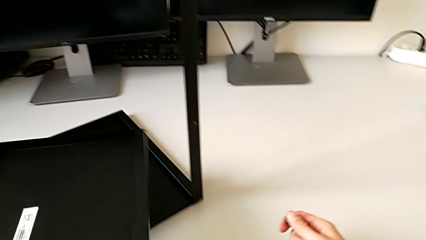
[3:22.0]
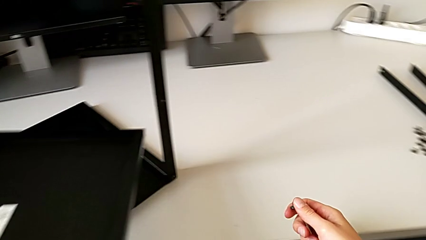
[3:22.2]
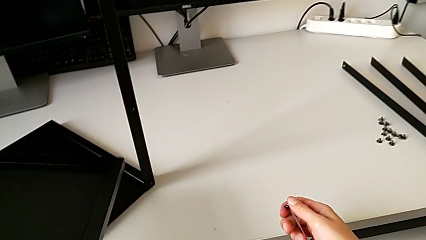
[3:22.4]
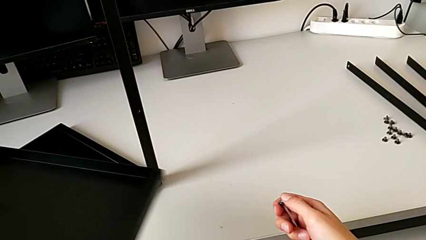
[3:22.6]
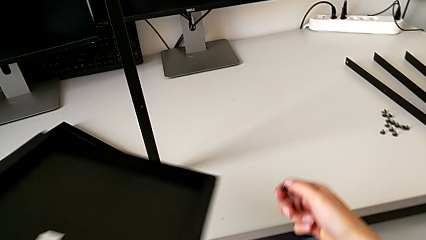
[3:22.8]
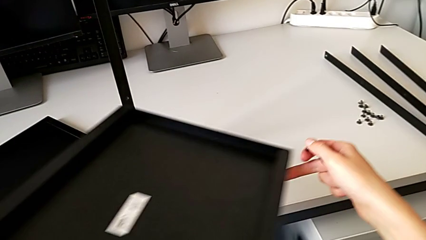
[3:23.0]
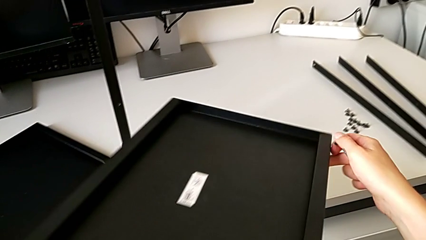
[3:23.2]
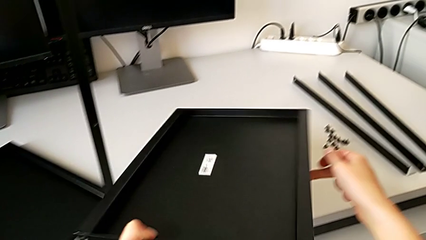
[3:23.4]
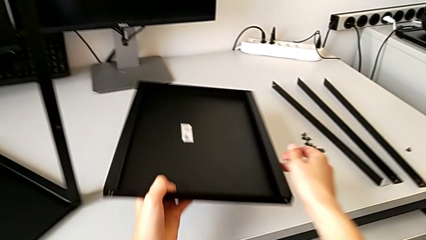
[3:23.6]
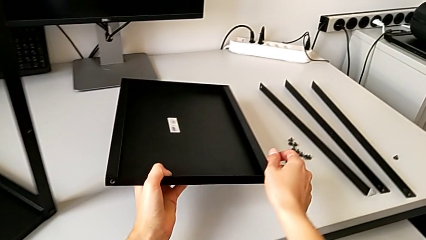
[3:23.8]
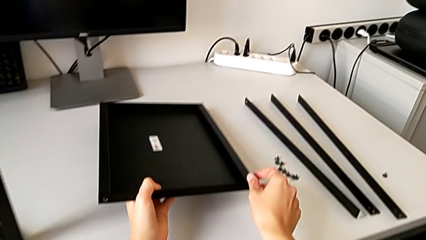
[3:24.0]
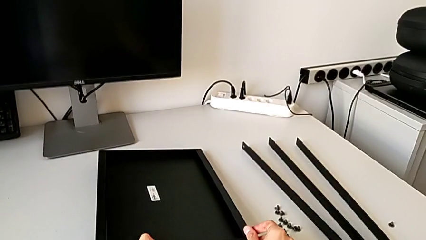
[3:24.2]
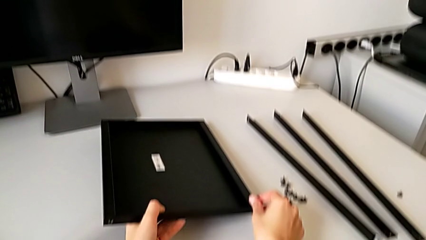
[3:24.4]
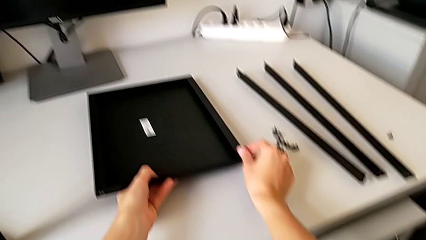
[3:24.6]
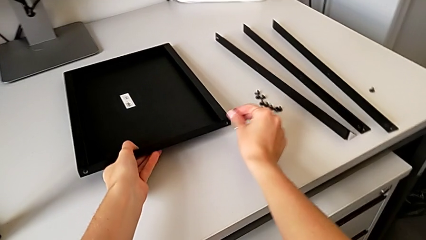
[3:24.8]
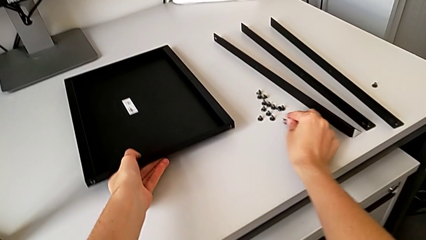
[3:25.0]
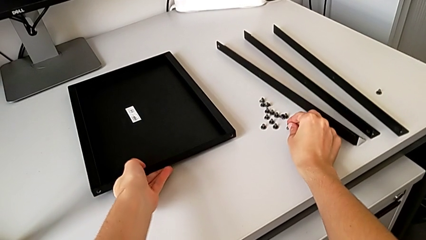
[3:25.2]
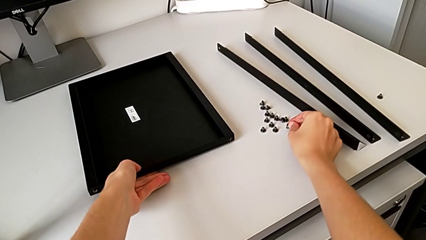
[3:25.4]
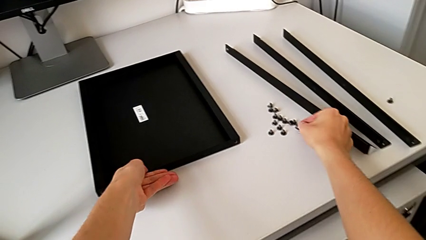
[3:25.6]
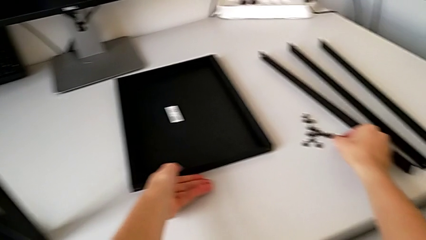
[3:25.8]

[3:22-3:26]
The camera wearer is disassembling the shelf. They place the bottom tray with the left hand and place the hex socket head with the right hand.

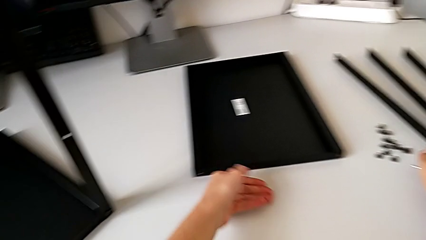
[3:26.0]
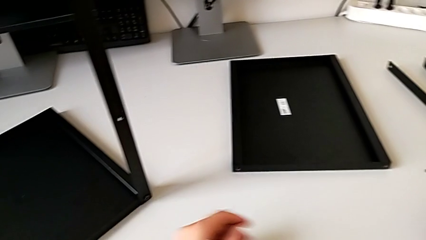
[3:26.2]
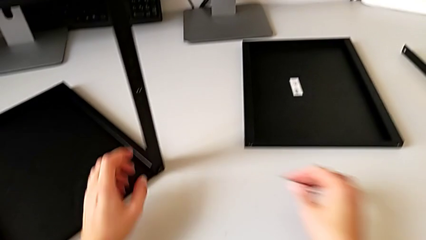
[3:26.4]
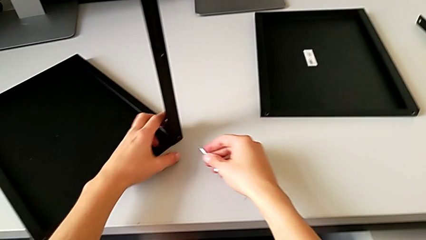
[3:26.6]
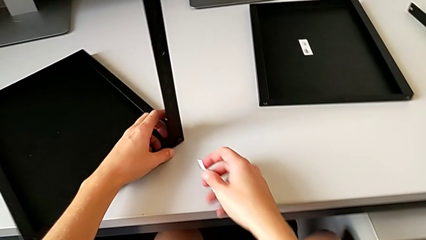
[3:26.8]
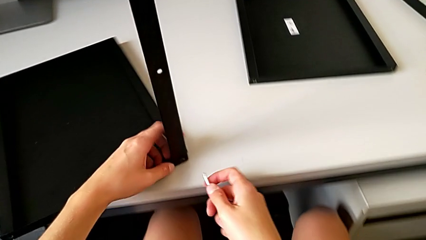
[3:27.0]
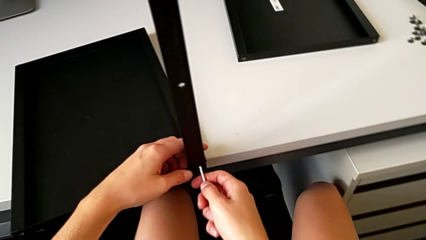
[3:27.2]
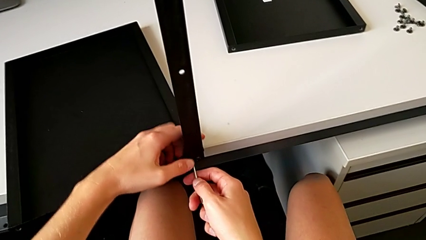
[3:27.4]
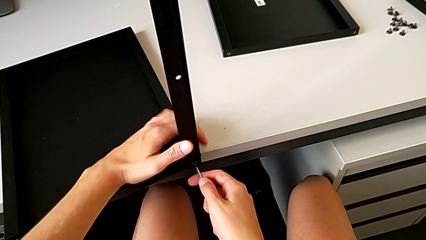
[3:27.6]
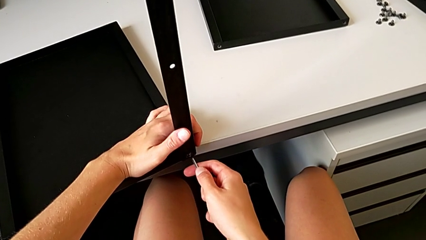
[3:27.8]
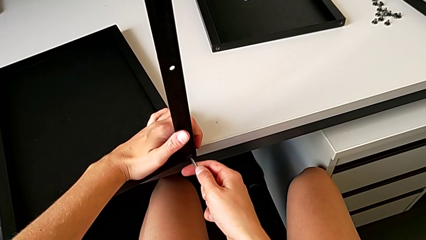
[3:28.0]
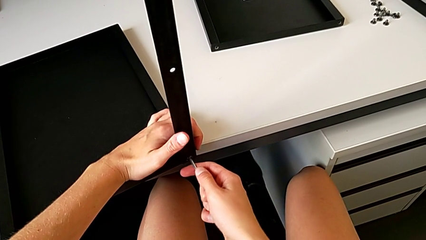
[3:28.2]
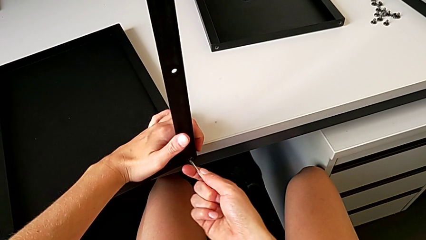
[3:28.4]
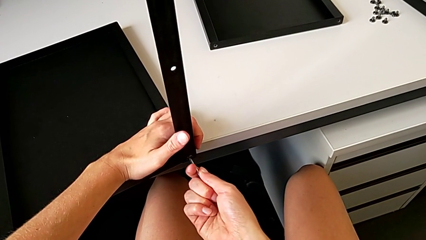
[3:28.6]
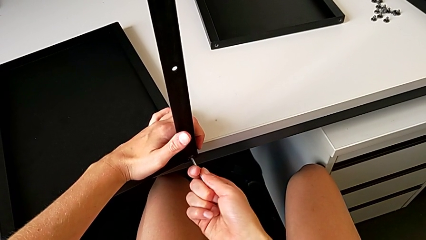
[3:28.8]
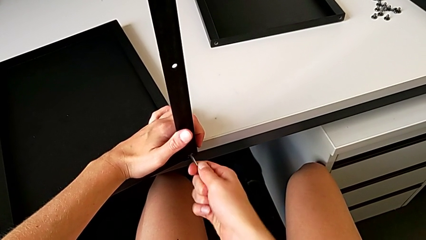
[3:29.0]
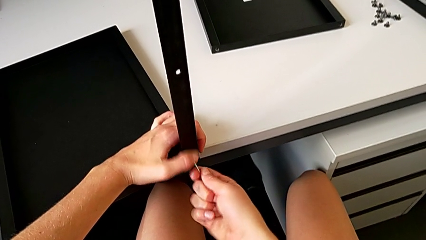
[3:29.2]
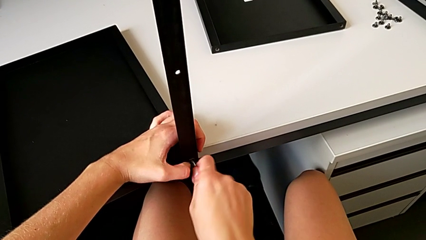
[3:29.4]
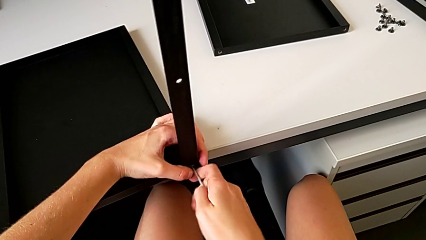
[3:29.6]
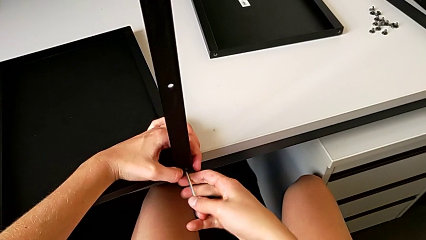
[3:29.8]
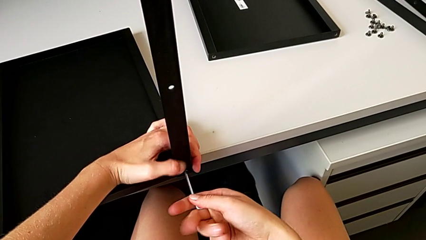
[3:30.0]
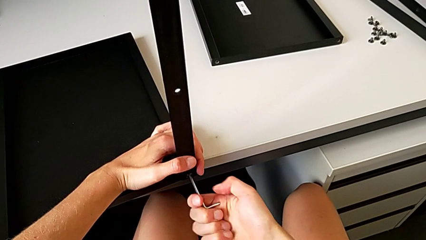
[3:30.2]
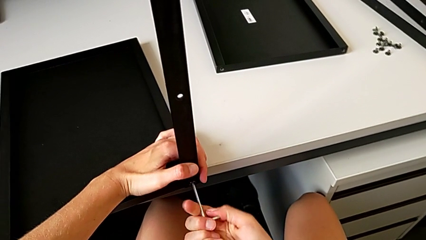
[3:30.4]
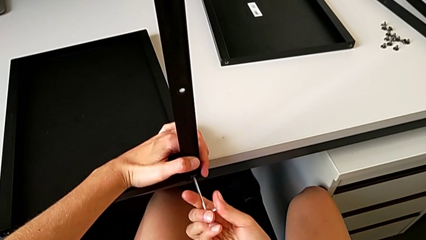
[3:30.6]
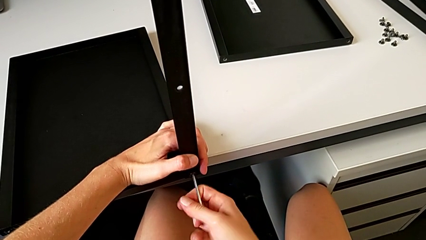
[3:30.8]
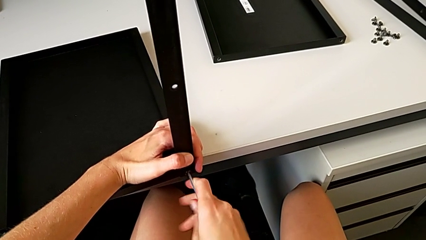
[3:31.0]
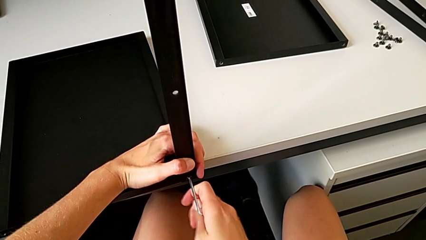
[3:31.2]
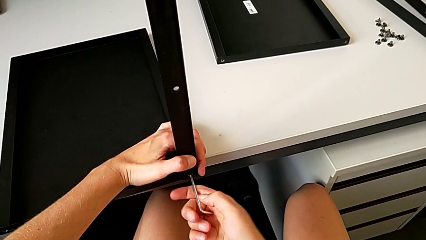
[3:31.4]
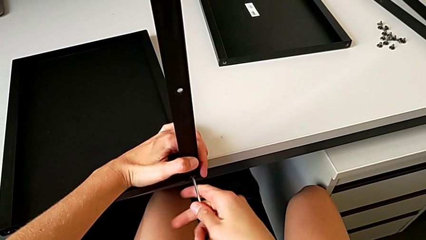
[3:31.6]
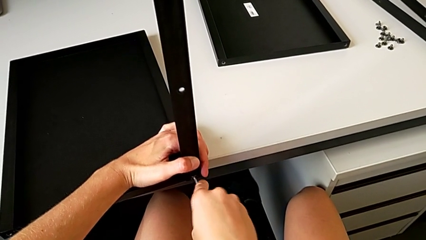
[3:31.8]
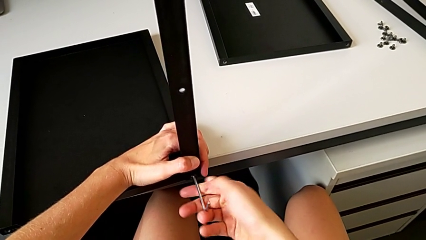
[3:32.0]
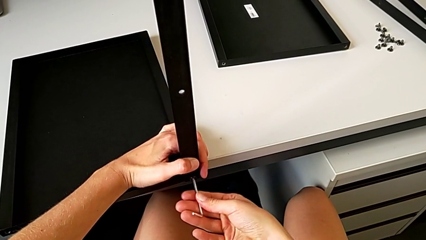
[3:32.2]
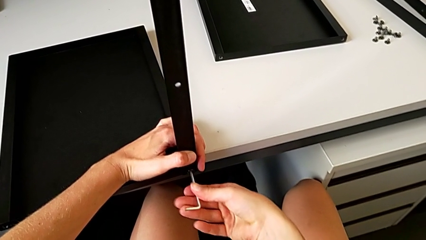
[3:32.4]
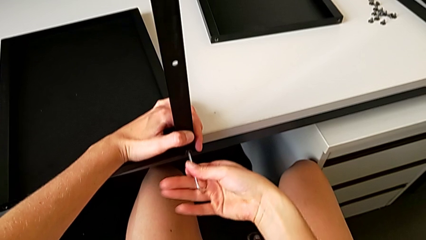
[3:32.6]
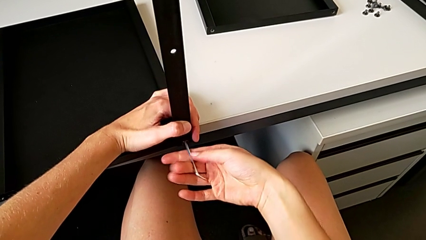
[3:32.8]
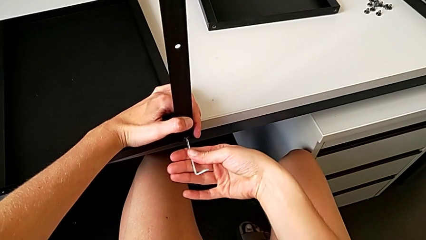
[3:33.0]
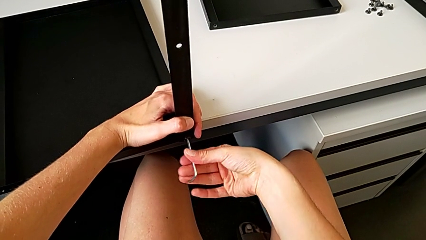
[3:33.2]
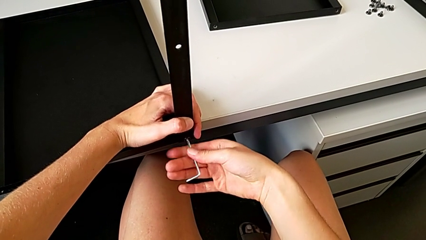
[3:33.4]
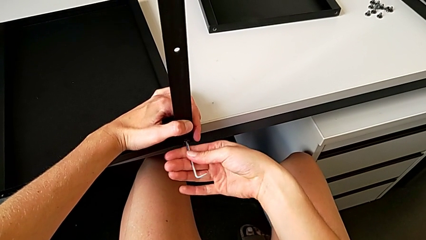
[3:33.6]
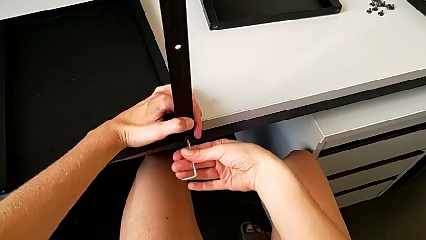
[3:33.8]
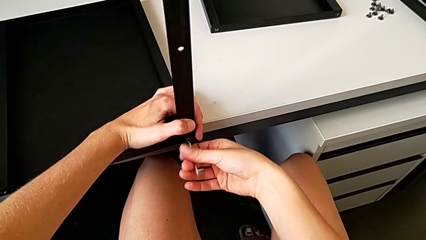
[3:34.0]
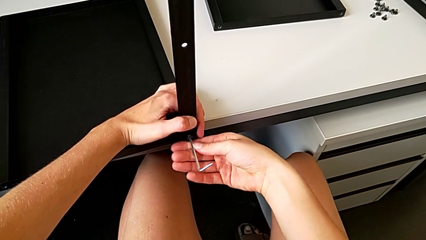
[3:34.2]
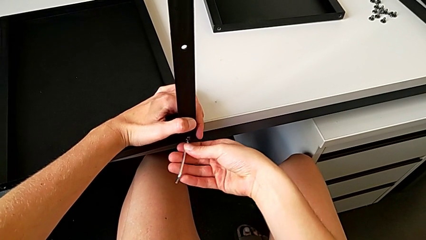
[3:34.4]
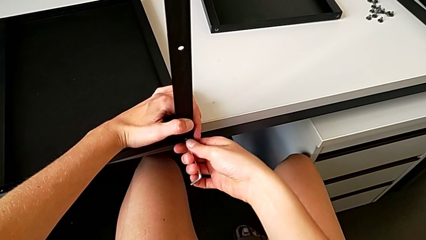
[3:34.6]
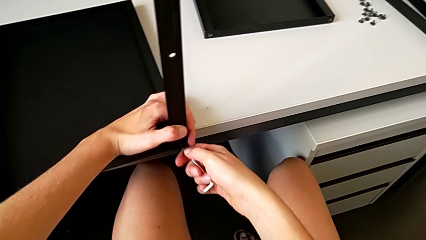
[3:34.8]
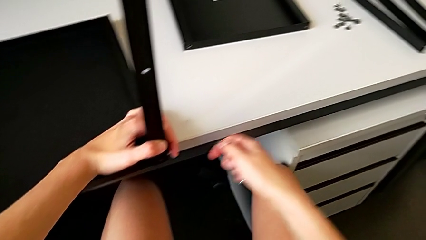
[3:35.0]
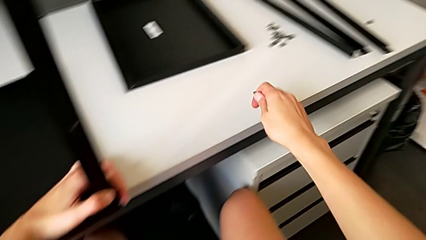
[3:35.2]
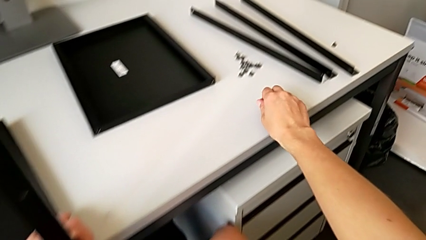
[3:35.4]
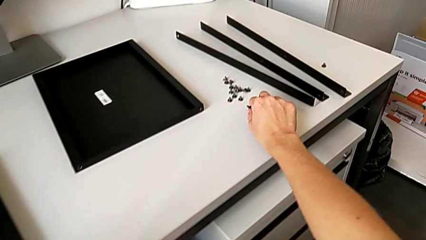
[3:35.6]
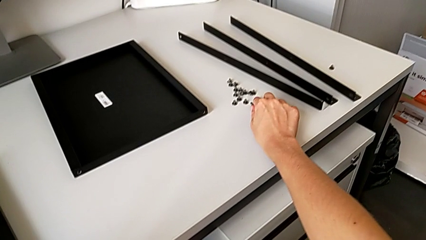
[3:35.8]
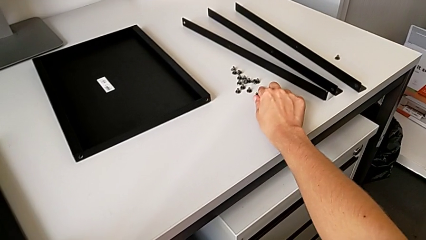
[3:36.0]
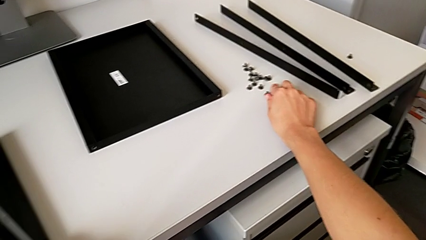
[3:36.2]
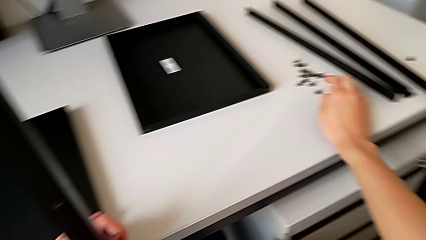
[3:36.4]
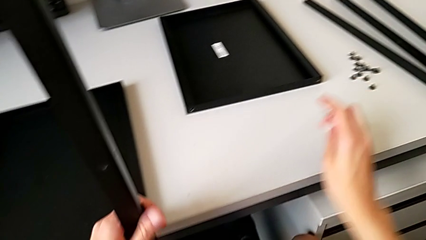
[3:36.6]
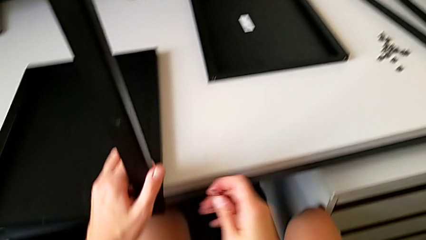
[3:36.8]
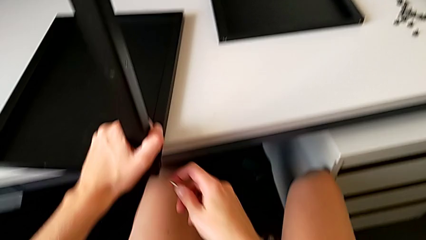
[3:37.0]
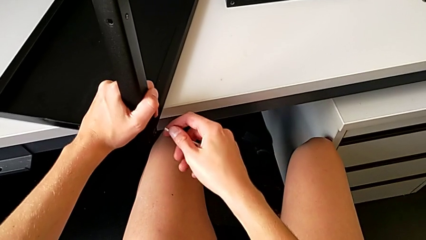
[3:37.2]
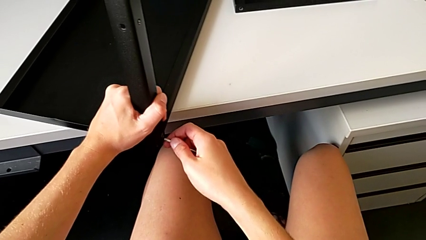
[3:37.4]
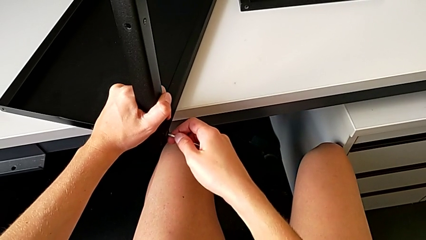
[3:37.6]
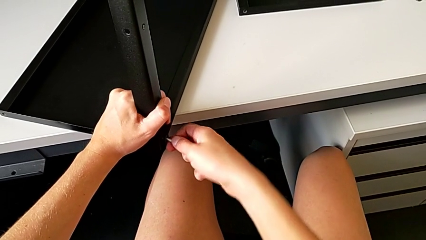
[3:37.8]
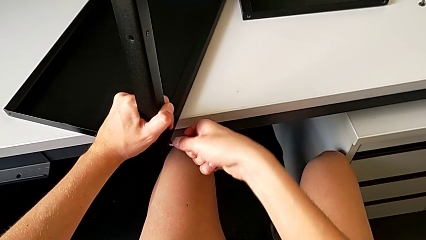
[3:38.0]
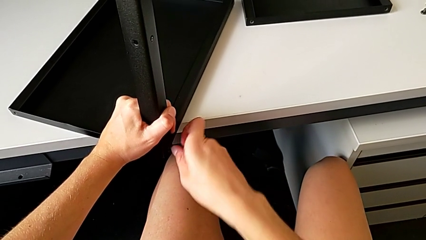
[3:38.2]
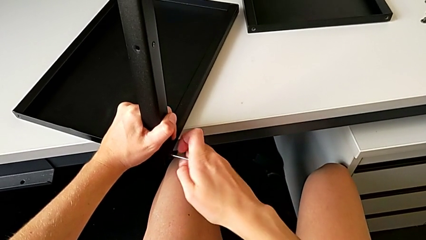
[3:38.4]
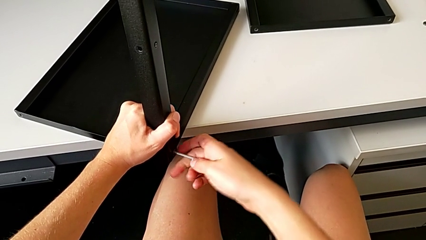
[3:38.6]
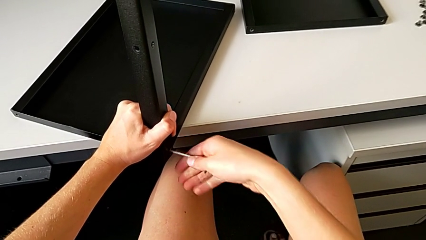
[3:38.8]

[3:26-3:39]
The camera wearer is disassembling the fourth leg. They align the nightstand, insert the Allen wrench, unscrew the hex socket head, disassemble it with the right hand, withdraw the Allen wrench with the right hand, place the hex socket head and insert the Allen wrench.
